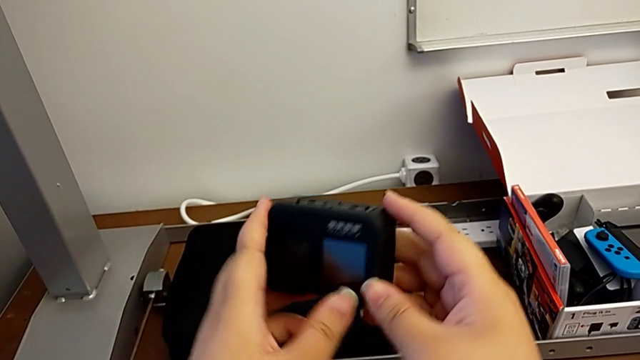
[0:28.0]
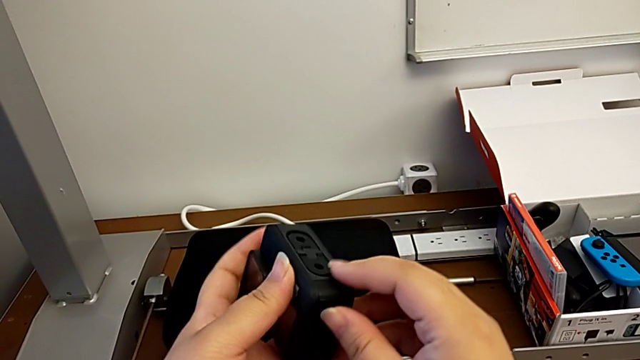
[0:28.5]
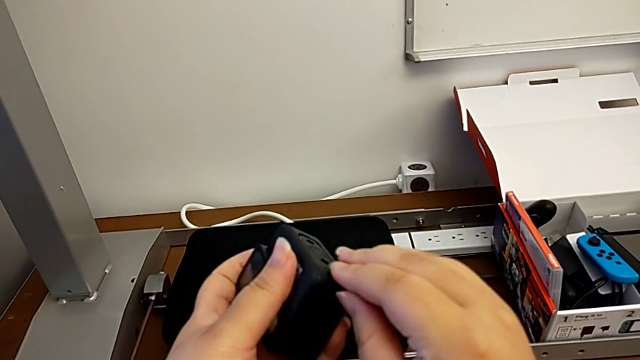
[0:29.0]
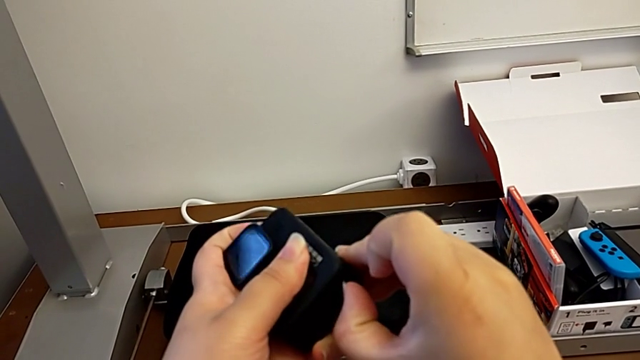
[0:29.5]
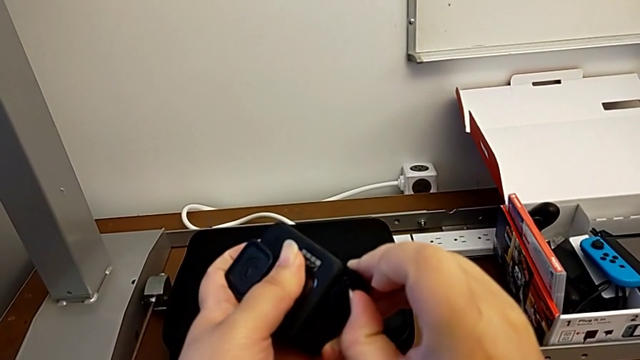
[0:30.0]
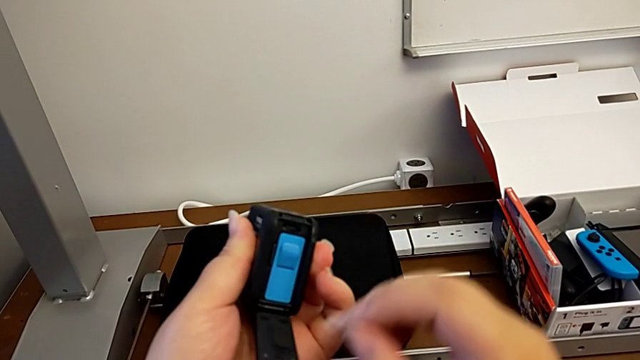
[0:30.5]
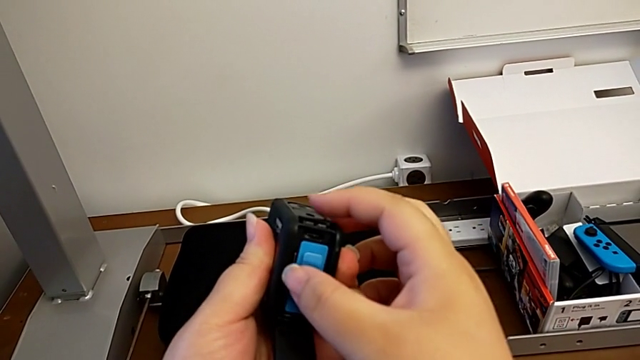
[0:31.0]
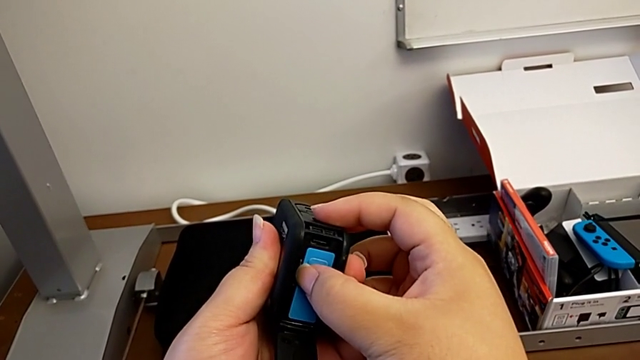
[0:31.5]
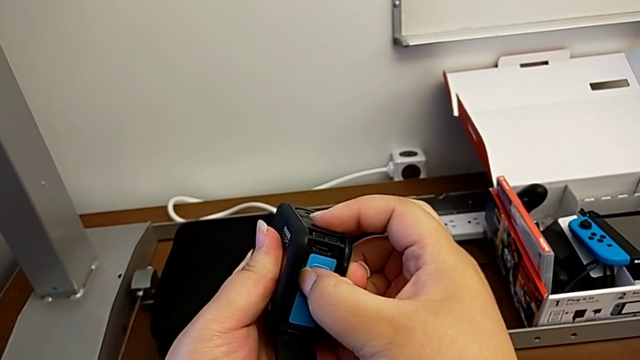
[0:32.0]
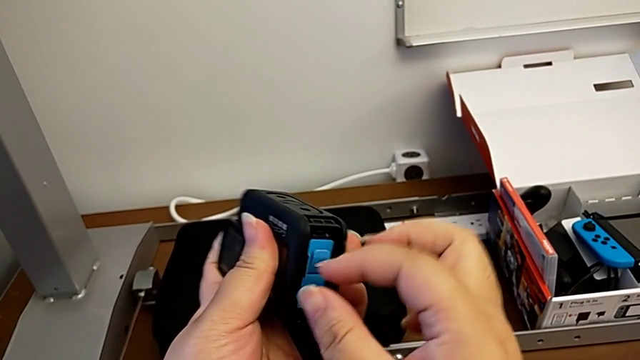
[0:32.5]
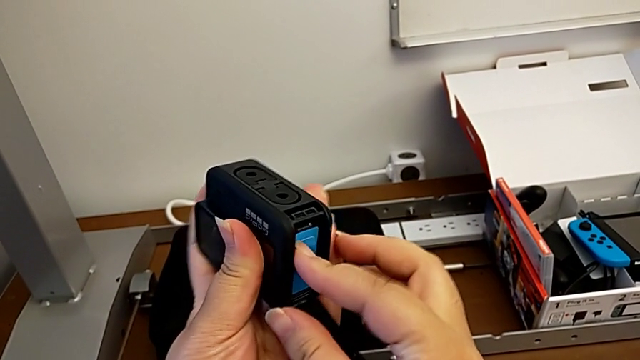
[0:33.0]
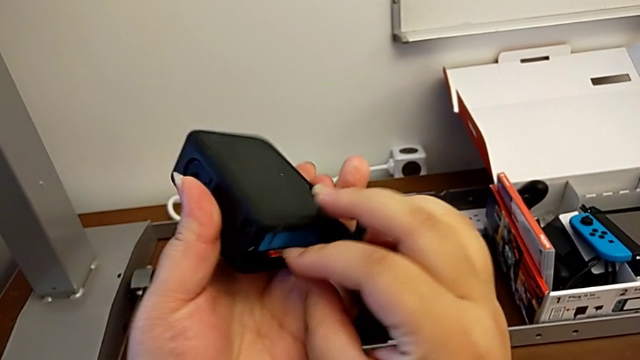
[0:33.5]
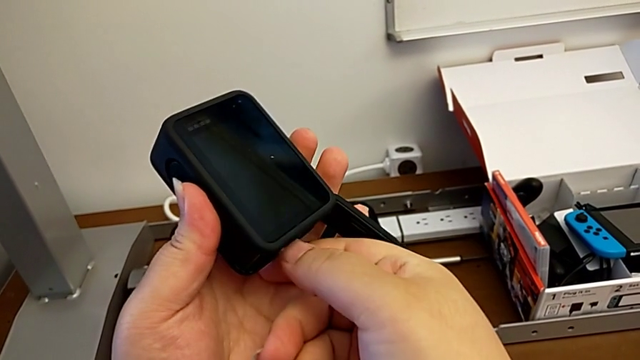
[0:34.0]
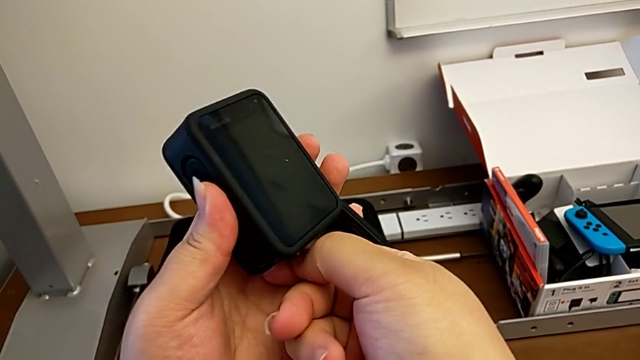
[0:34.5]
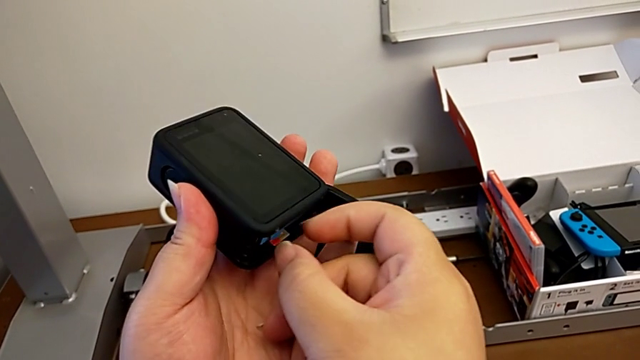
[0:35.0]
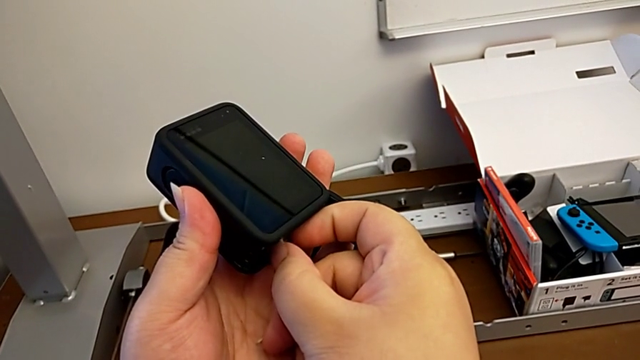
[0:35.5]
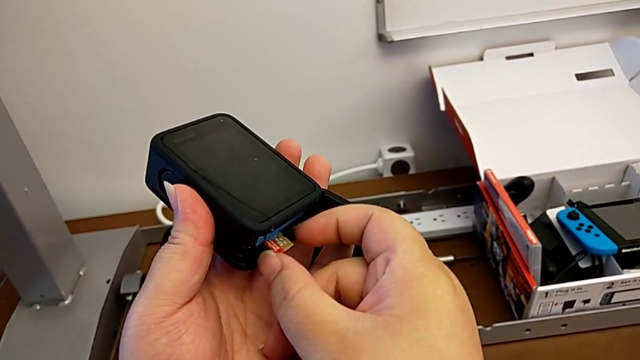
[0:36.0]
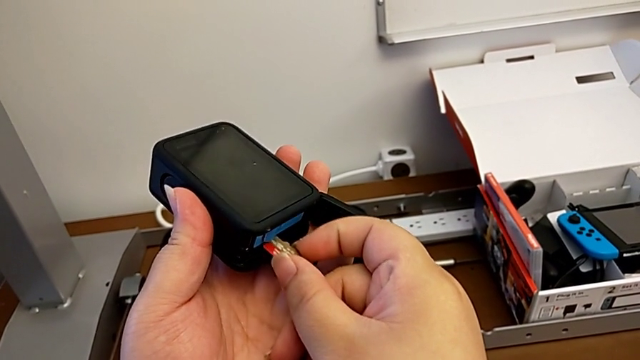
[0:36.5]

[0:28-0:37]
The camera wearer removes the micro SD card. They open the battery door, push the SD card, rotate the GoPro and pull the SD card.

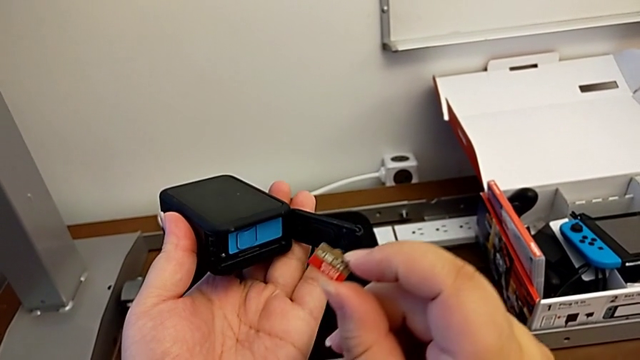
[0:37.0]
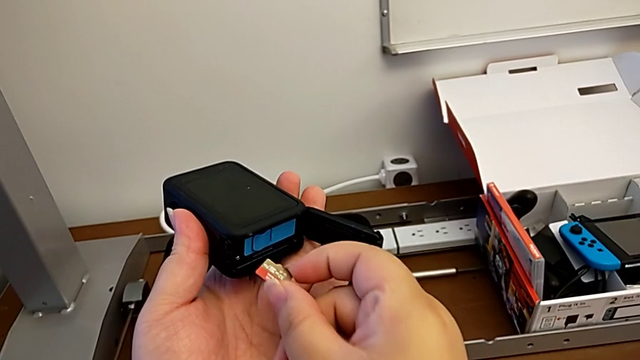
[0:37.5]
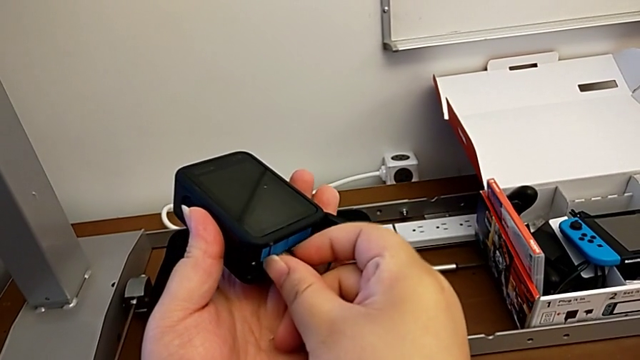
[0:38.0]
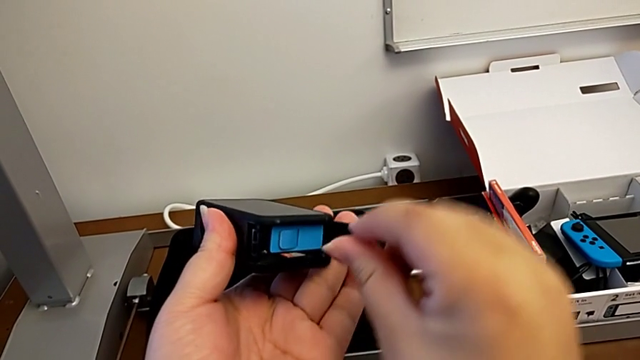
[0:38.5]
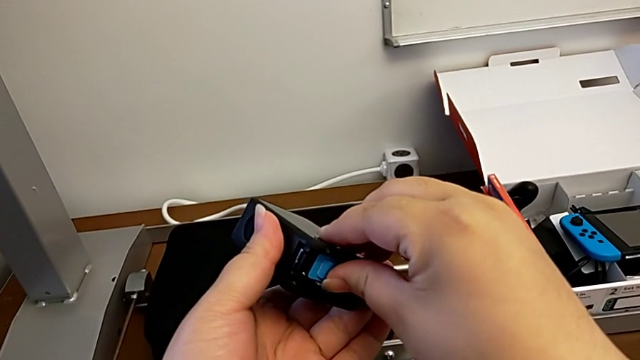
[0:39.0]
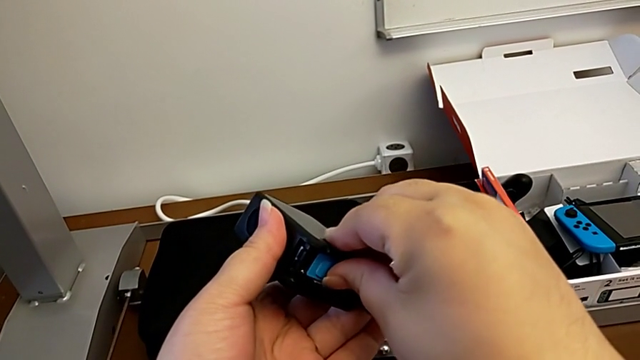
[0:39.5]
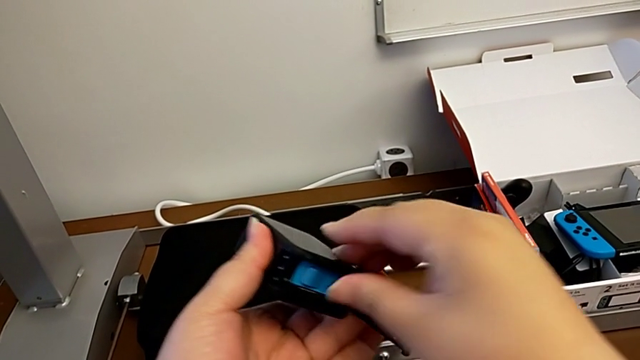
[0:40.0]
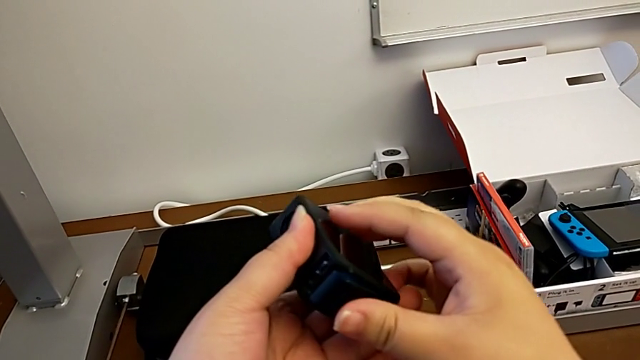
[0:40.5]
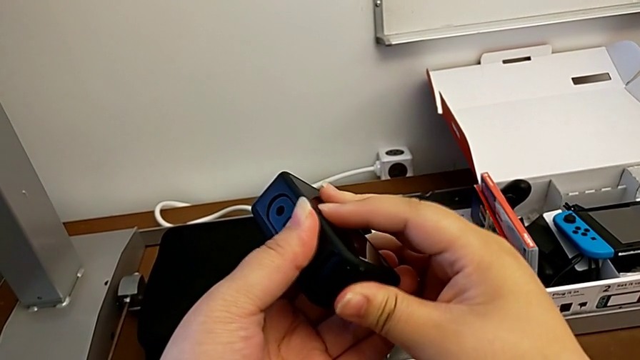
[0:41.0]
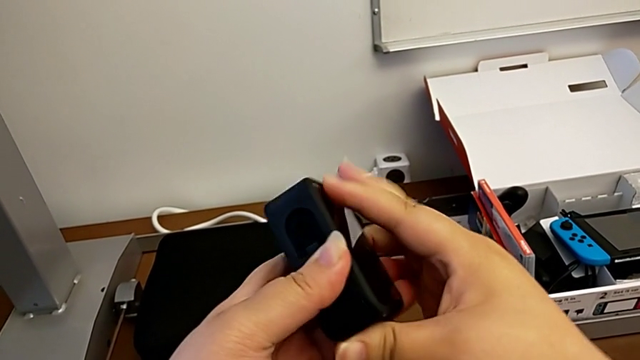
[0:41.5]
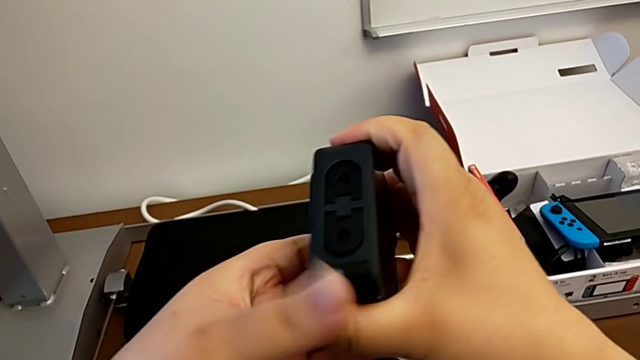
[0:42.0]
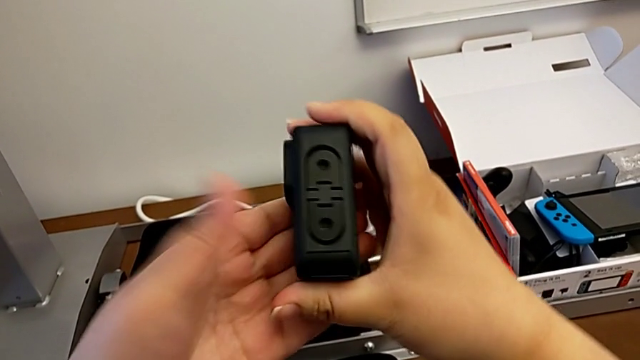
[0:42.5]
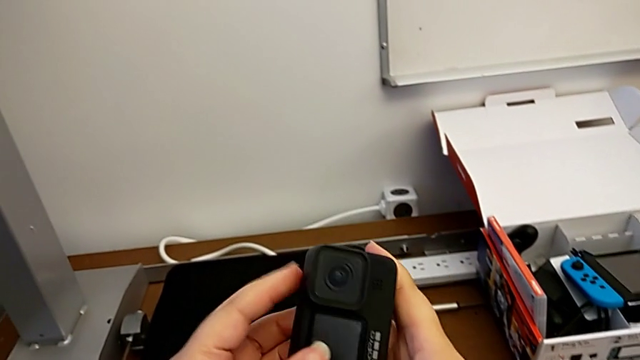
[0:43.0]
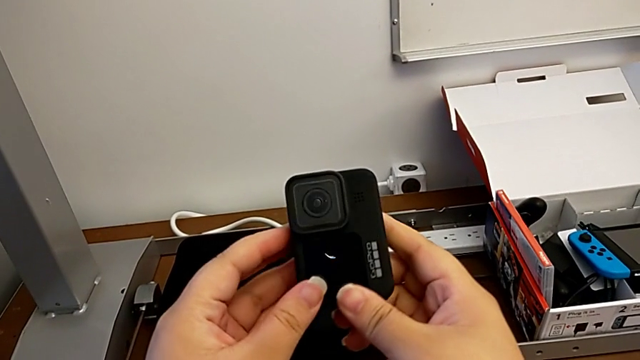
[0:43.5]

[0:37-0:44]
The camera wearer inserts the micro SD card back. They insert the SD card, assemble it, close the battery door, align the GoPro, close the battery door and flip the GoPro.

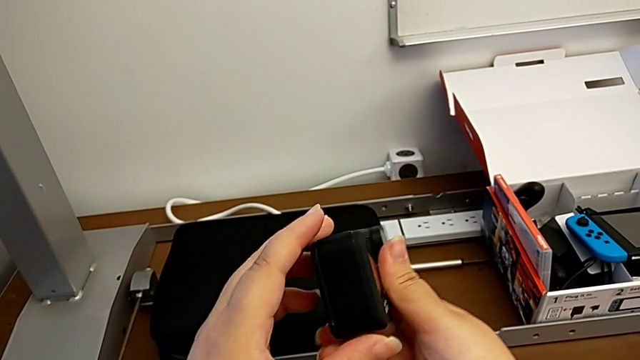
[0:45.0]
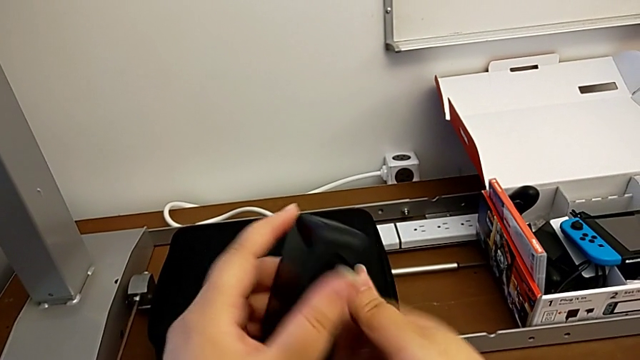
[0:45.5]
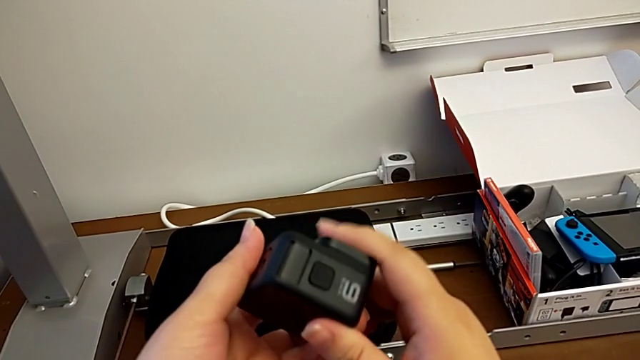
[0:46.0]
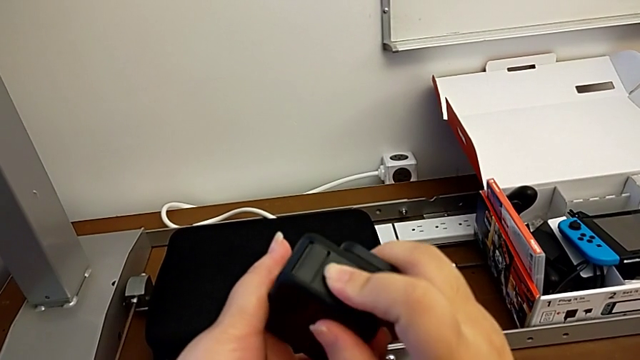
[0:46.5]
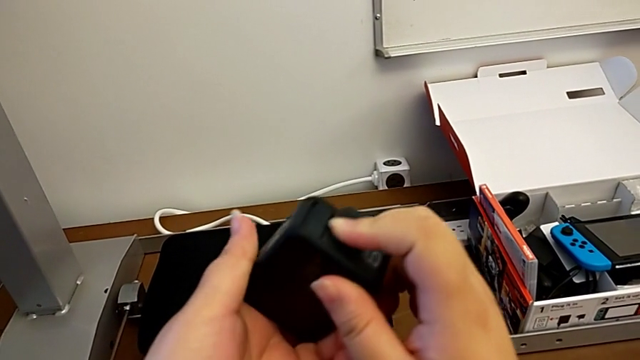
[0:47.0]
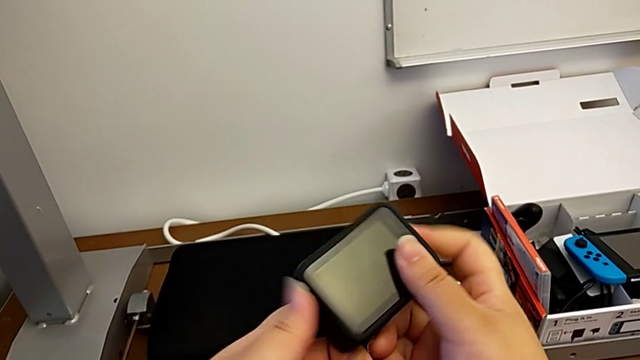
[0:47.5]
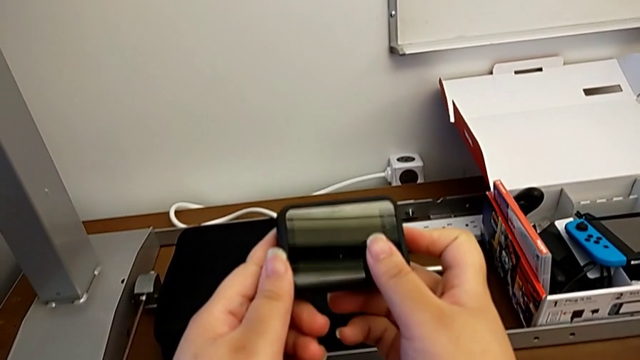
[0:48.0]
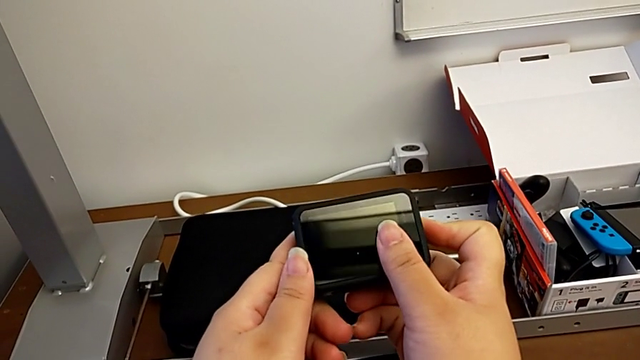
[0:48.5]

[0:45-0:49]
The camera wearer turns on the GoPro using the left button. They rotate the GoPro, turn on the button and rotate the GoPro.

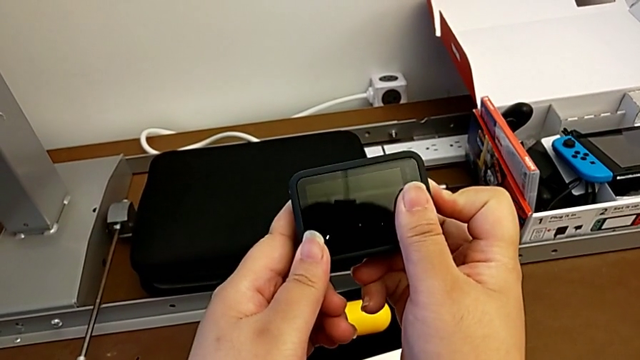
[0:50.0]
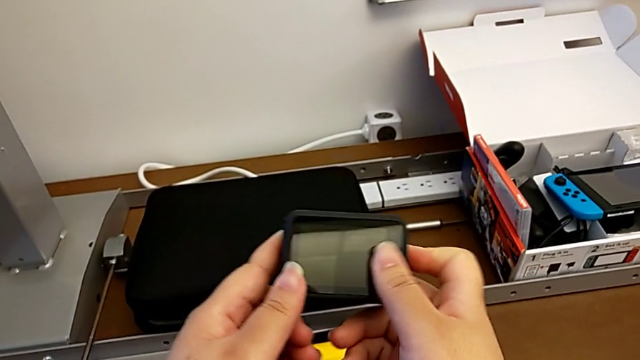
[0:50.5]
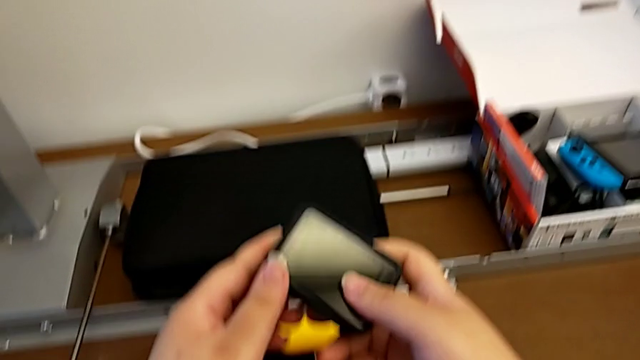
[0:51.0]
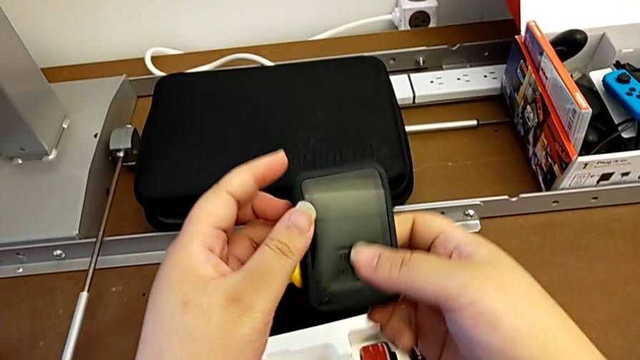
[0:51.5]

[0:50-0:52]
The camera wearer turns on the GoPro using the left button. They turn off the button and rotate the GoPro.
